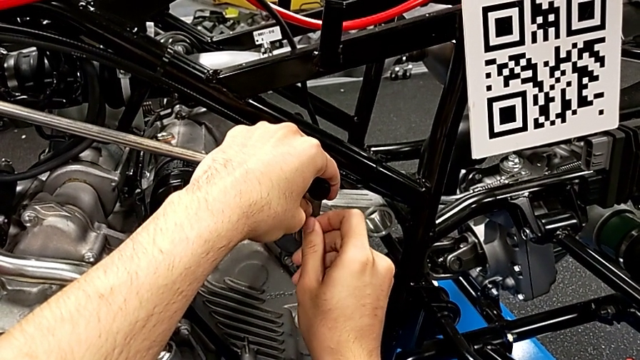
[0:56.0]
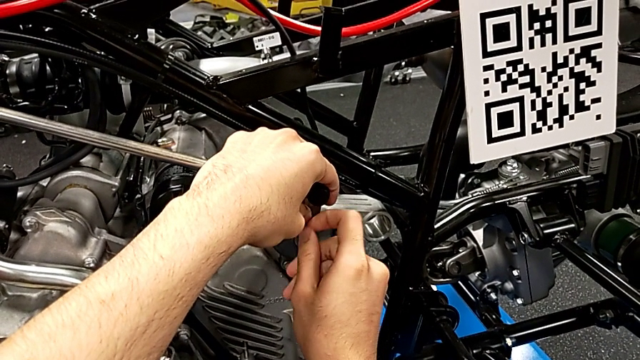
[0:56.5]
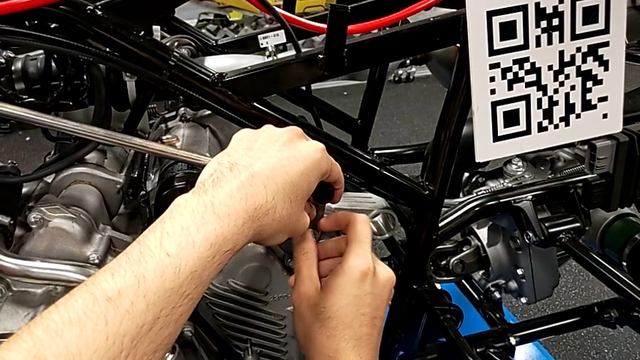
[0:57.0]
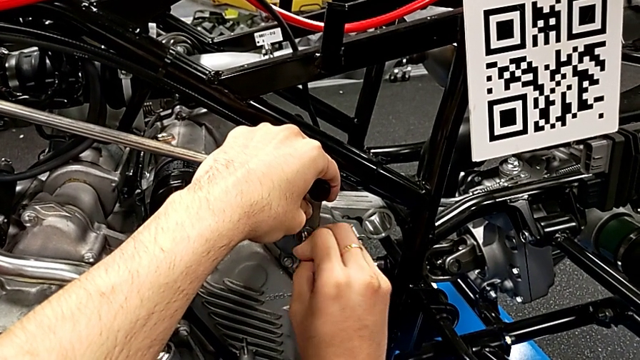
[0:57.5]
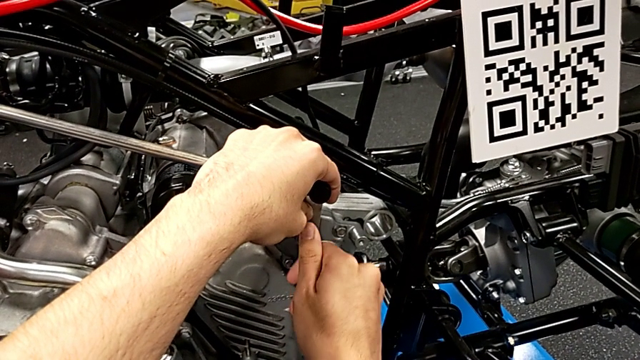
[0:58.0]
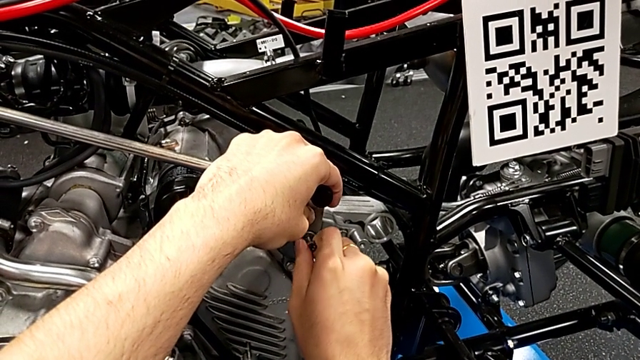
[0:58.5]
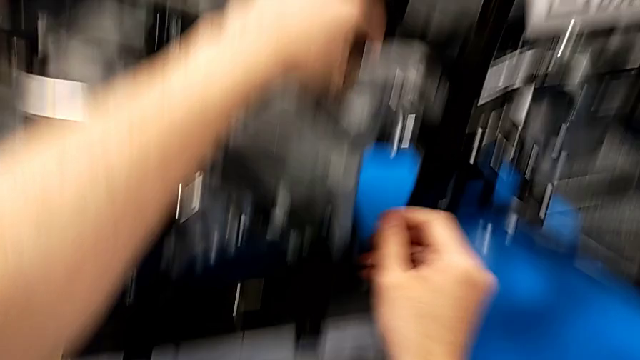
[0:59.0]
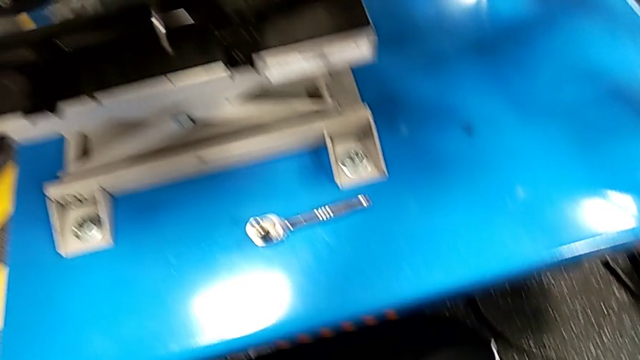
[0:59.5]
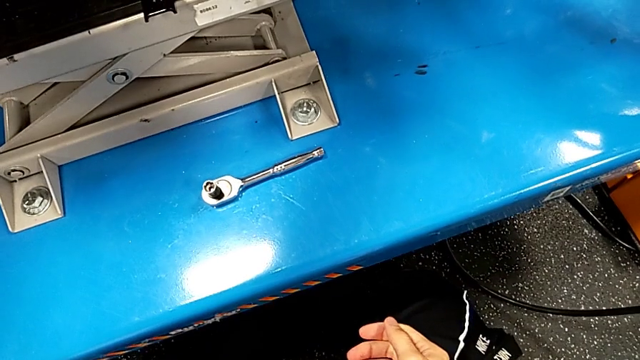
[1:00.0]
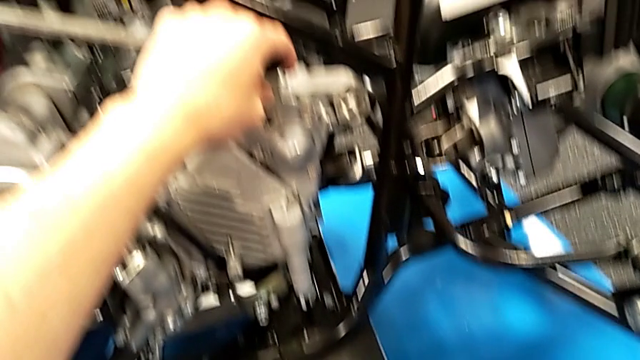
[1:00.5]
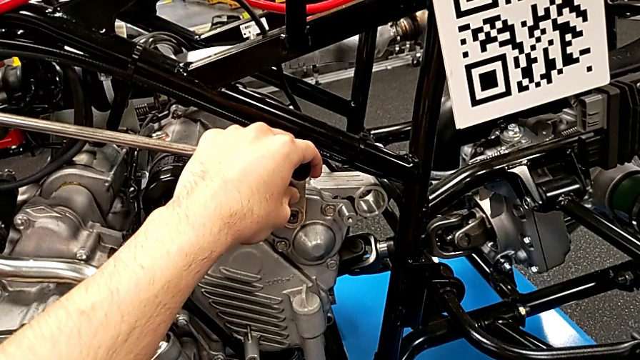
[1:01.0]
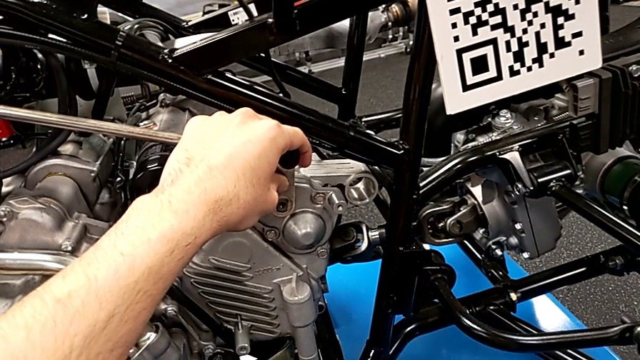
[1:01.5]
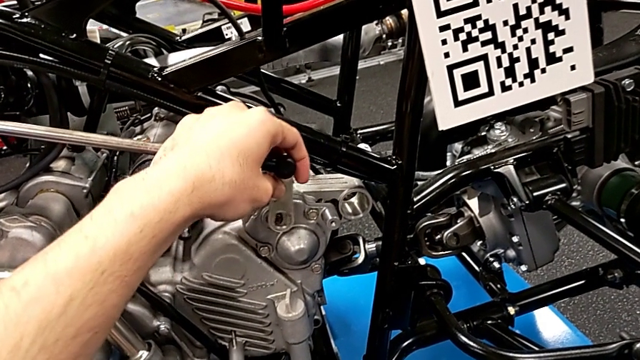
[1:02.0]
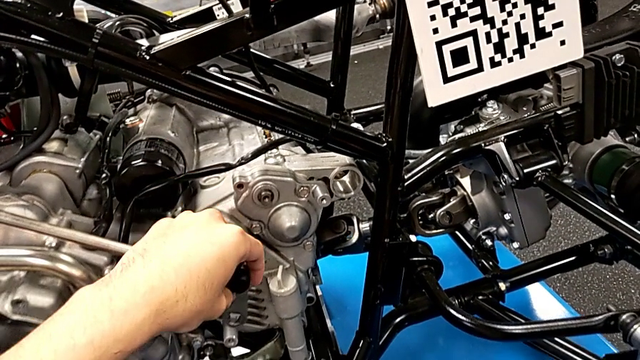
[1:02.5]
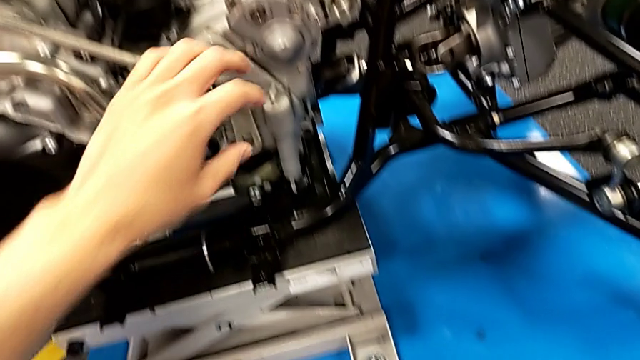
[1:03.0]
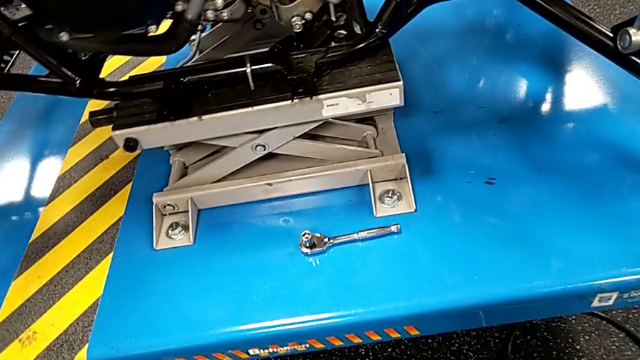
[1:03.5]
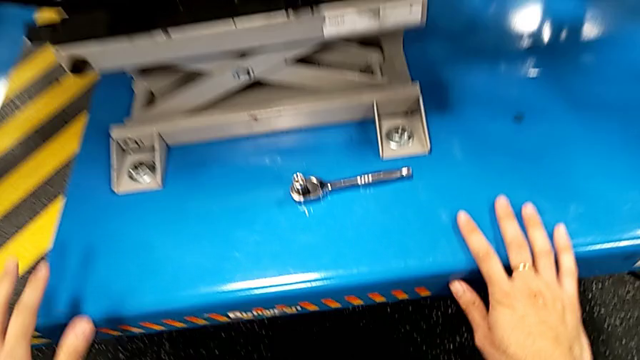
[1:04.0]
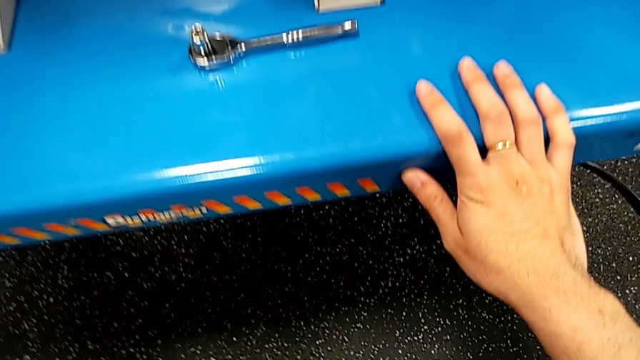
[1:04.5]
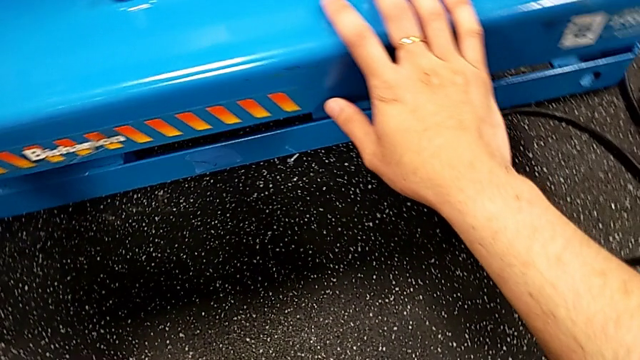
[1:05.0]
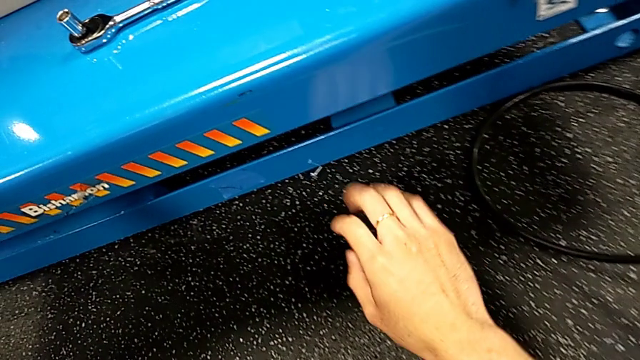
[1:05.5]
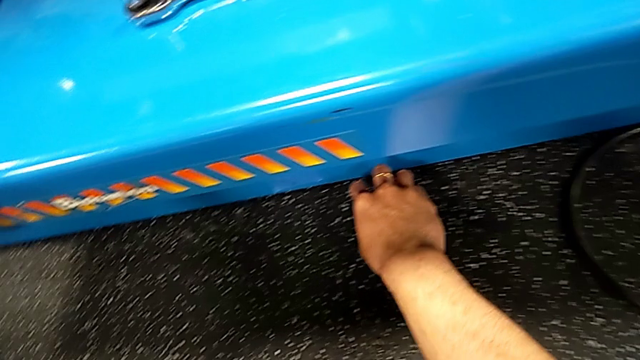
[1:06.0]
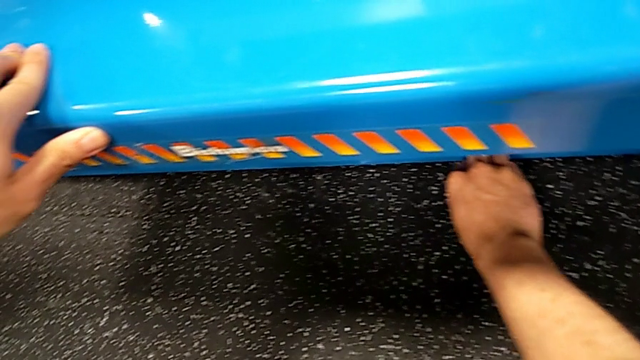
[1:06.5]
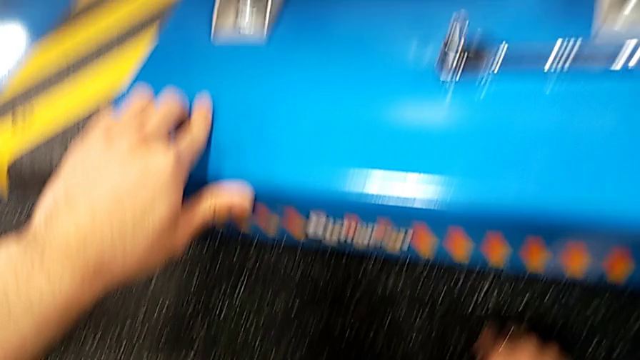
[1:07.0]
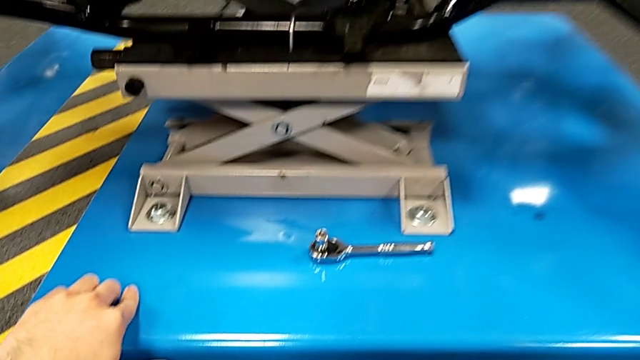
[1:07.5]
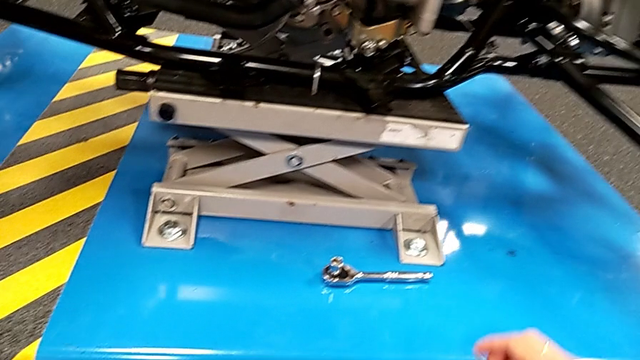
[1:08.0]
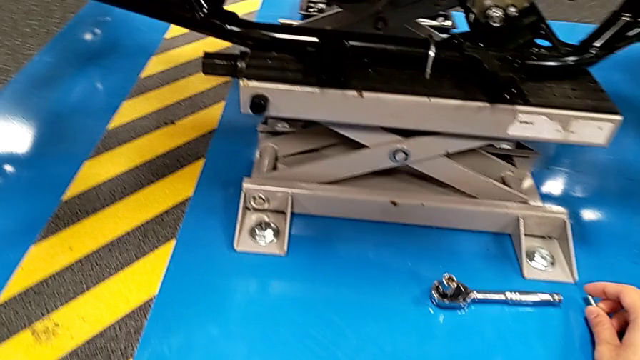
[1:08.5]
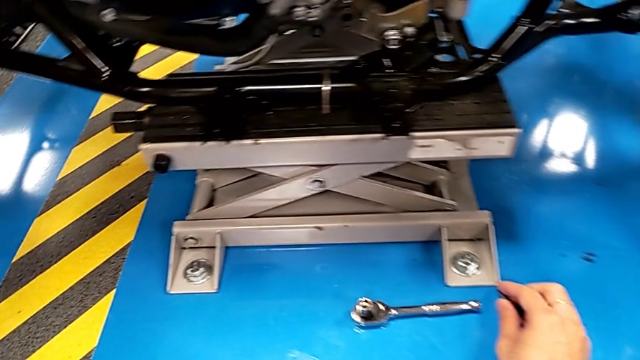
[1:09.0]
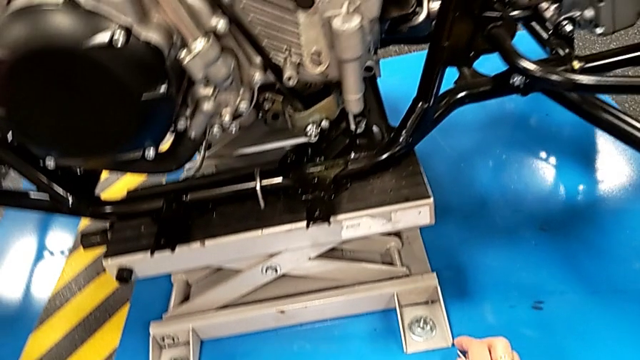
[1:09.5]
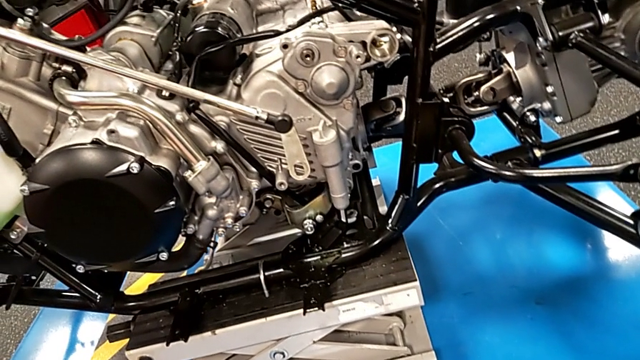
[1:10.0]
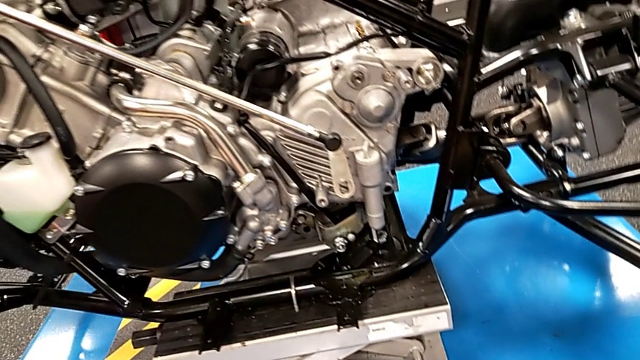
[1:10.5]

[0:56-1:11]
The camera wearer is unscrewing the bolt. They unscrew the bolt, withdraw it, wrongly drop the bolt and washer accidentally, place the shift arm, grab the bolt and place it.

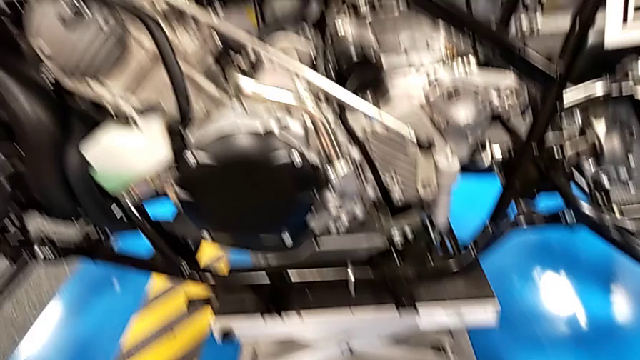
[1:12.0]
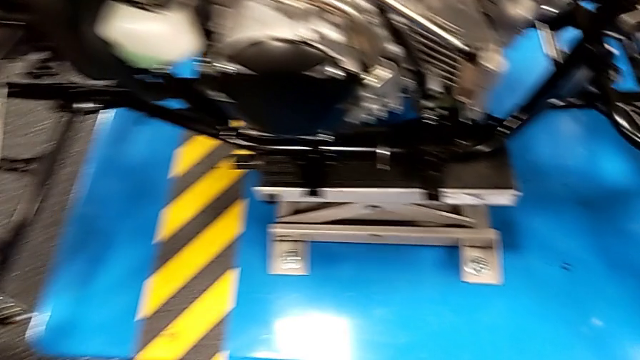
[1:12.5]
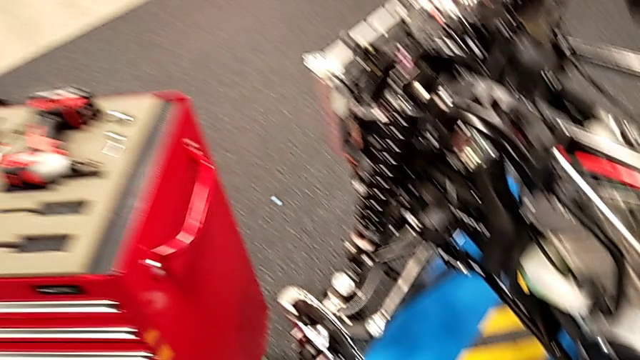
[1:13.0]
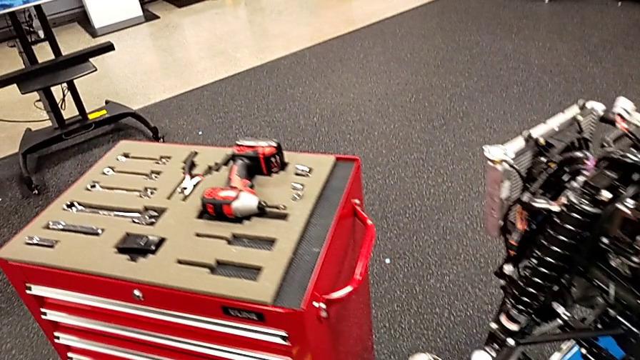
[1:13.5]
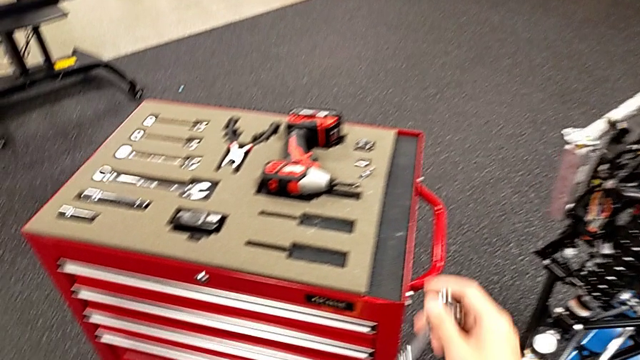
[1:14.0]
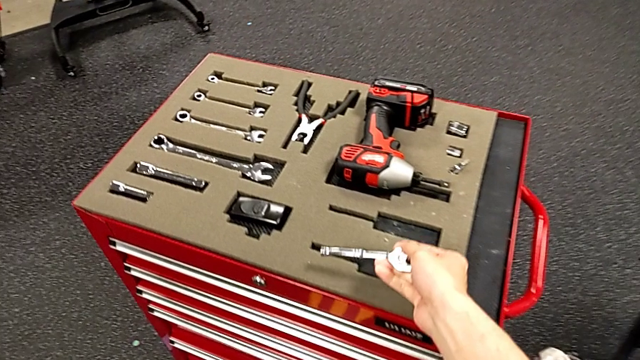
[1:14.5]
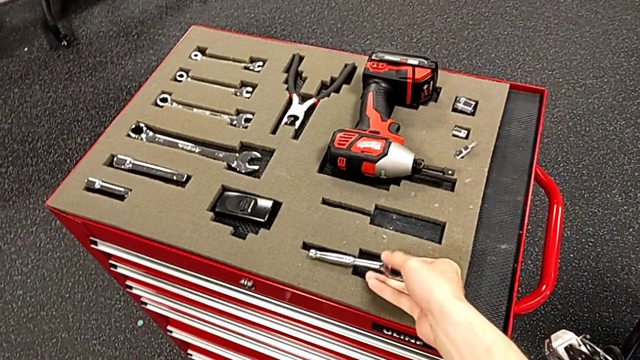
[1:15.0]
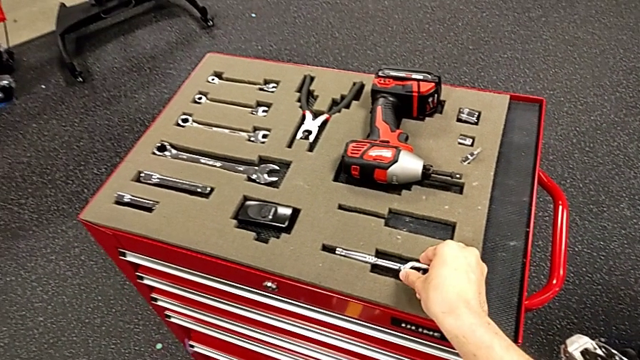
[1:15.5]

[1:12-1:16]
The camera wearer places the ratchet into the toolbox. They place the ratchet.

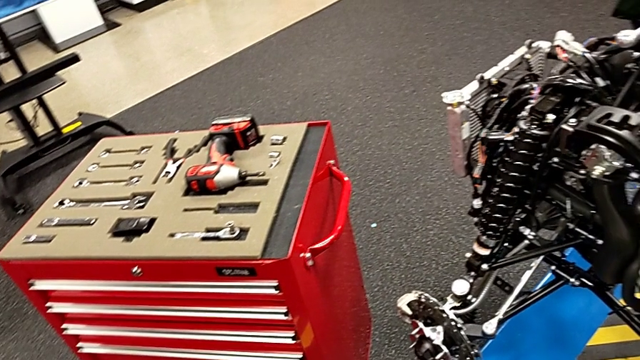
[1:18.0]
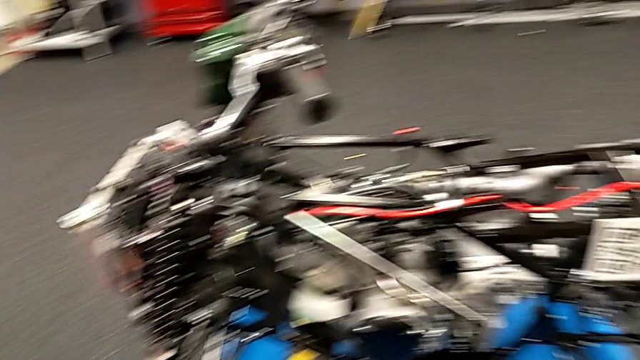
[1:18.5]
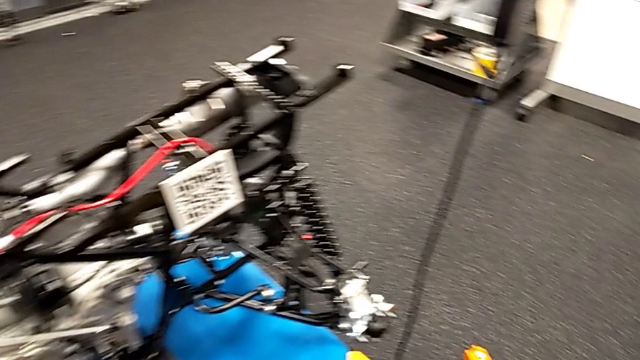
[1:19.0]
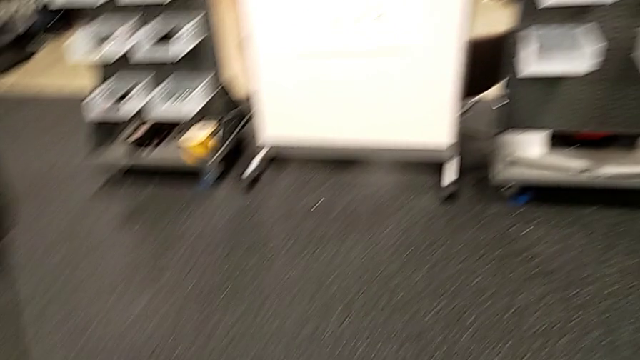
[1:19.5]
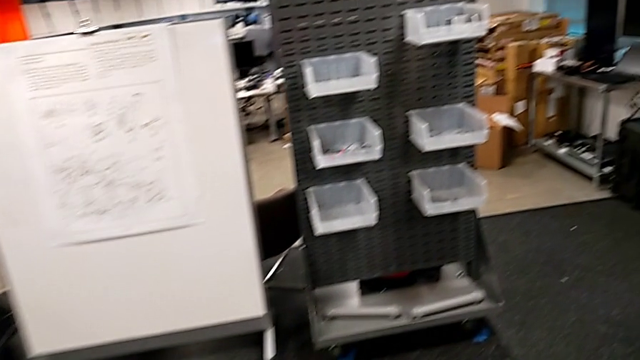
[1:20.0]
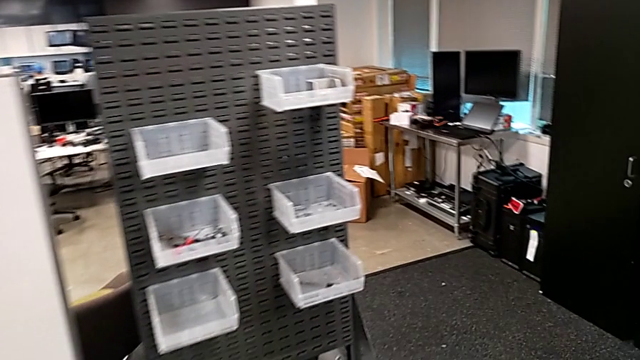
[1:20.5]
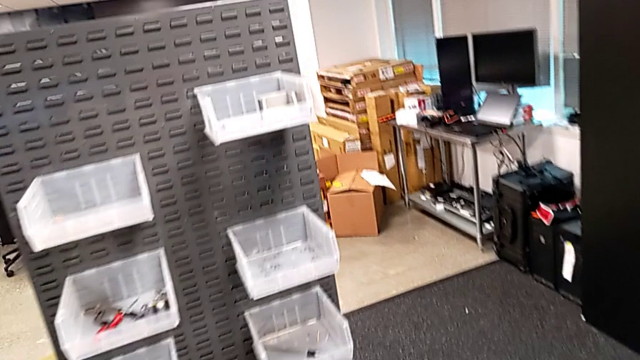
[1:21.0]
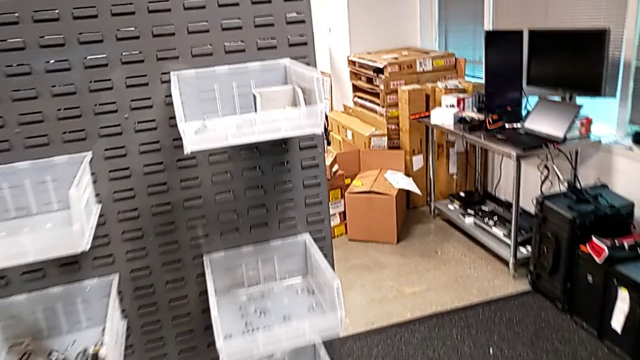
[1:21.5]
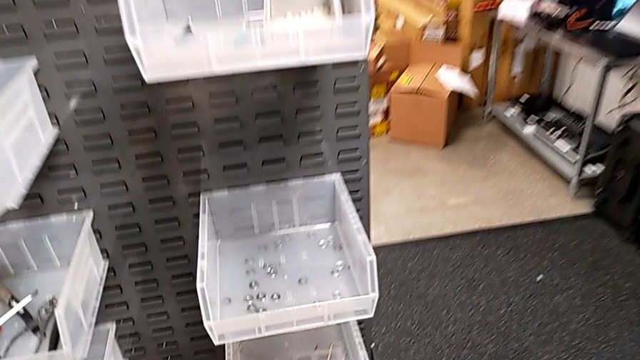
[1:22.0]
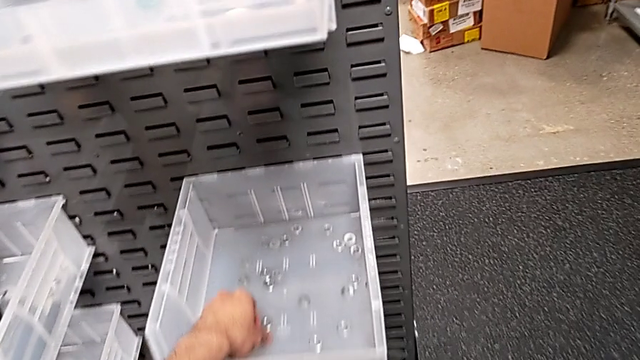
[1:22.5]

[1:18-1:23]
The camera wearer is placing a washer and bolt in a container.
